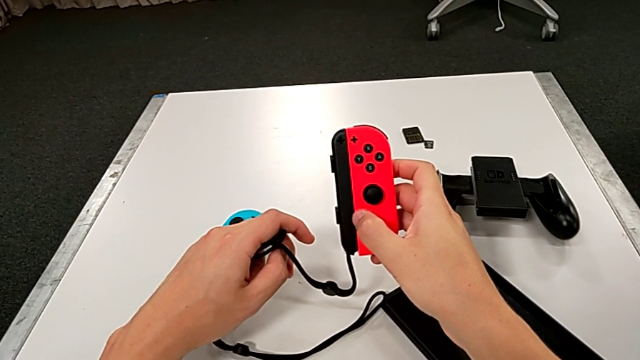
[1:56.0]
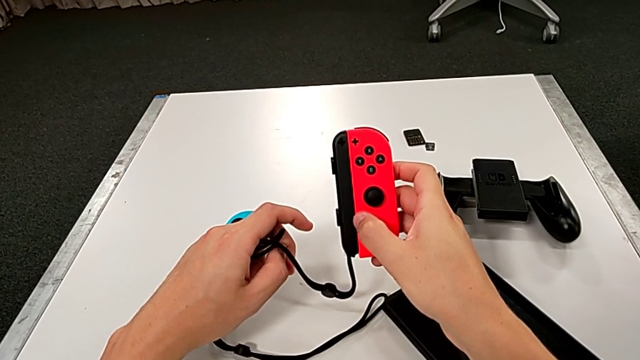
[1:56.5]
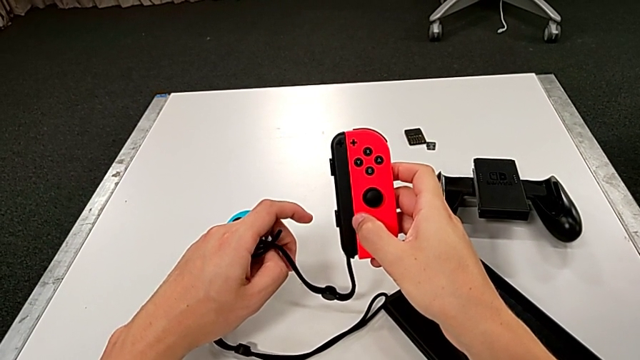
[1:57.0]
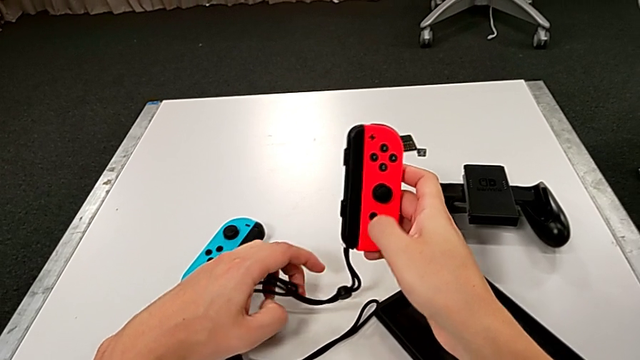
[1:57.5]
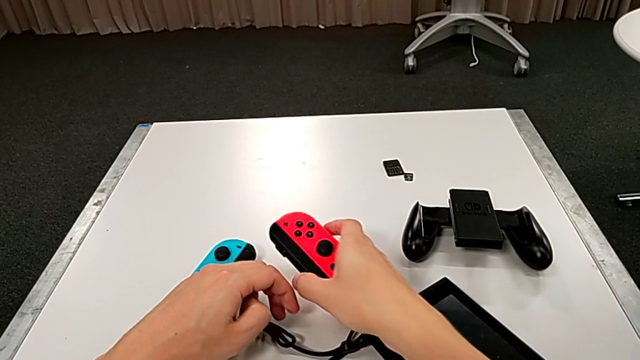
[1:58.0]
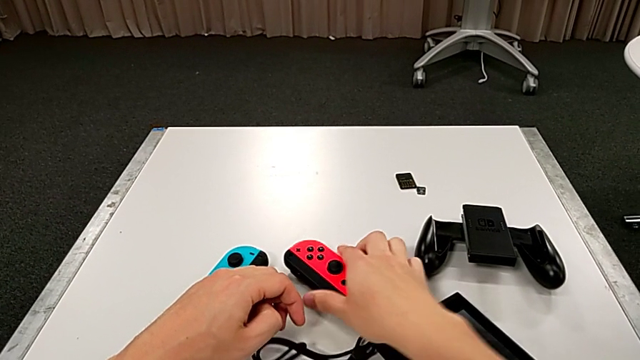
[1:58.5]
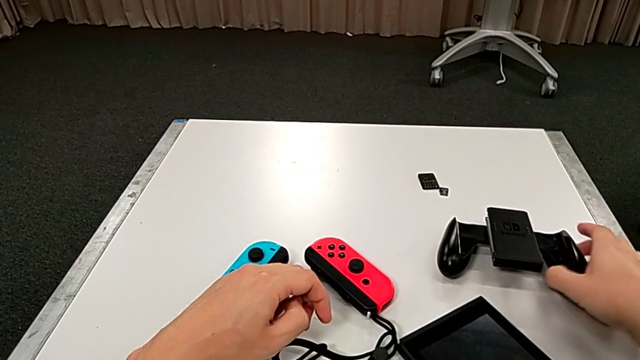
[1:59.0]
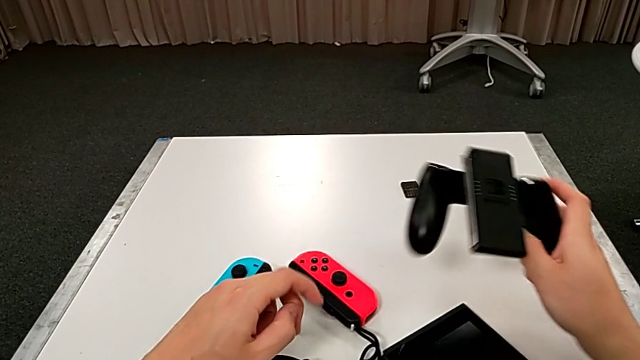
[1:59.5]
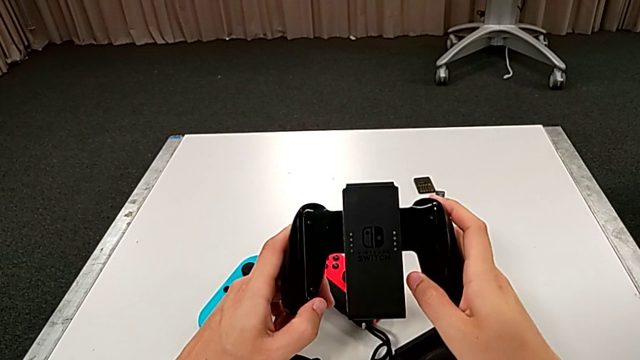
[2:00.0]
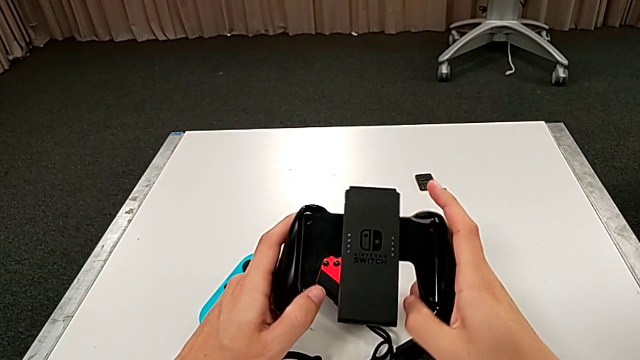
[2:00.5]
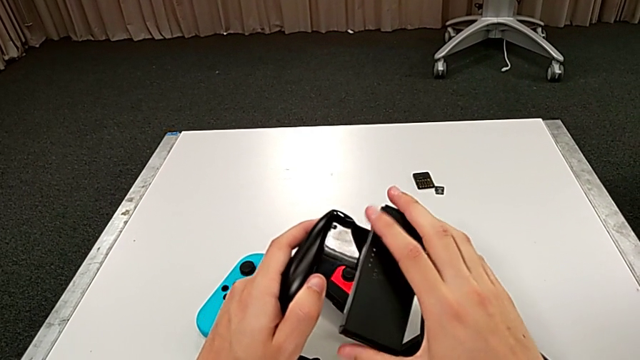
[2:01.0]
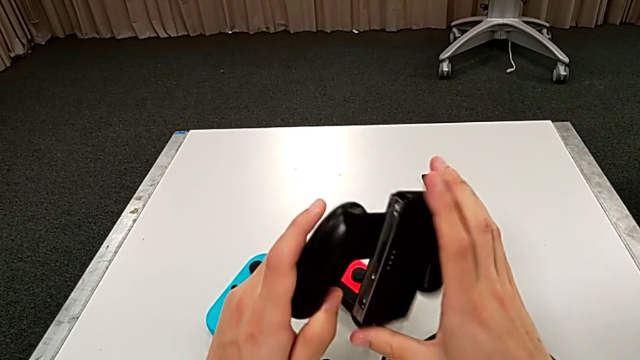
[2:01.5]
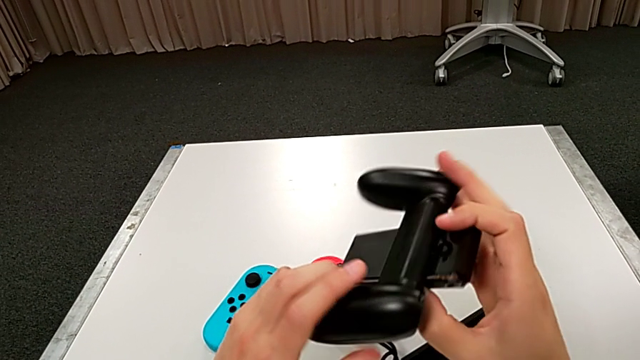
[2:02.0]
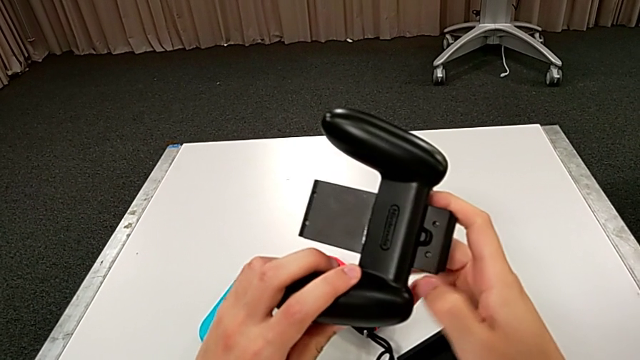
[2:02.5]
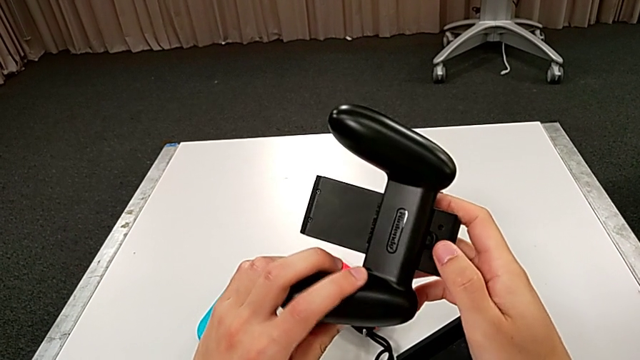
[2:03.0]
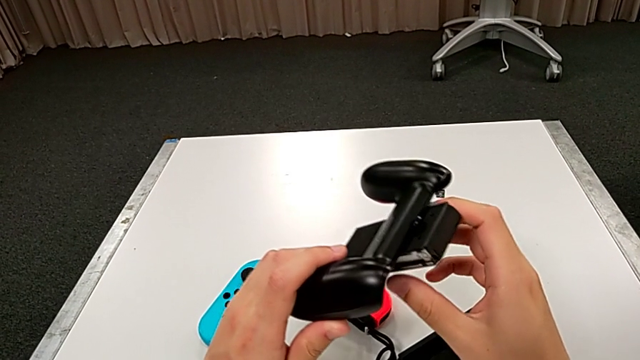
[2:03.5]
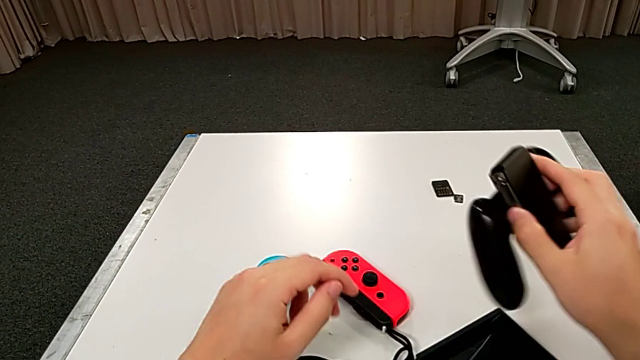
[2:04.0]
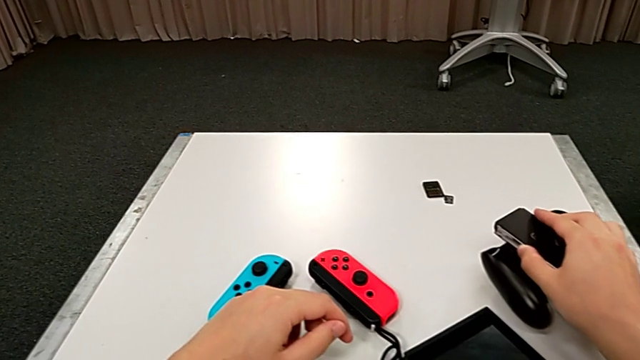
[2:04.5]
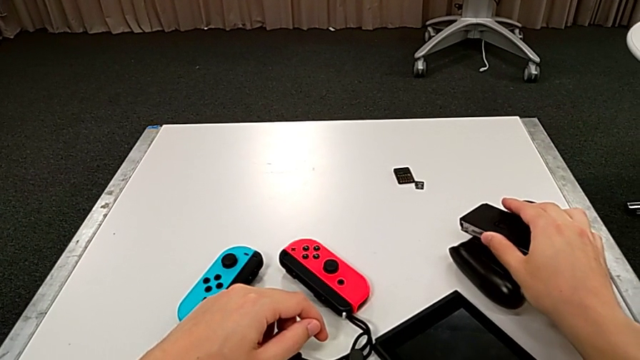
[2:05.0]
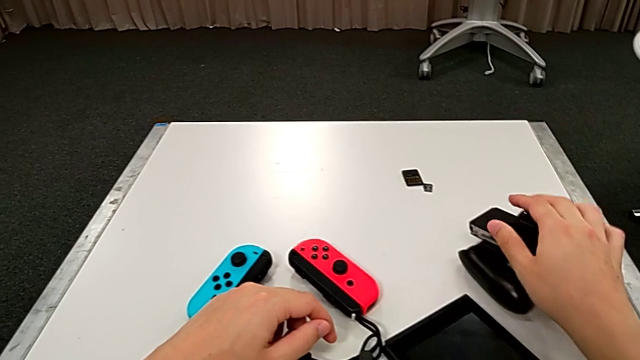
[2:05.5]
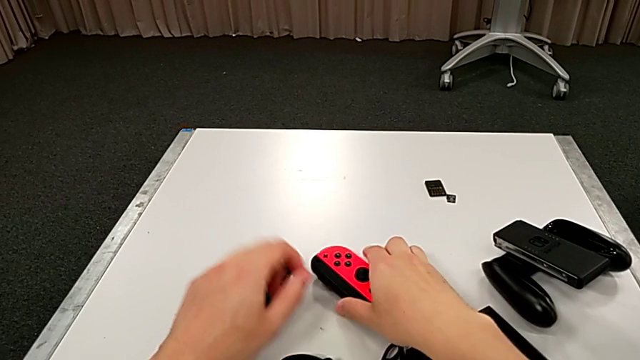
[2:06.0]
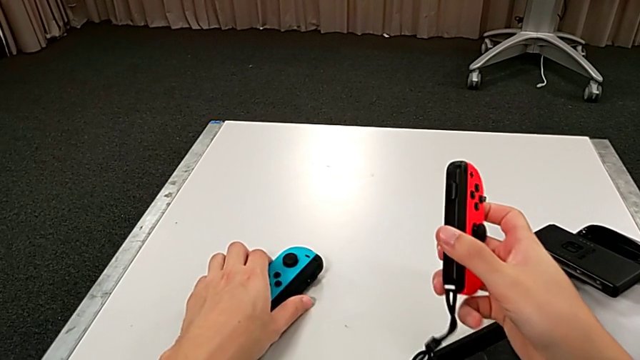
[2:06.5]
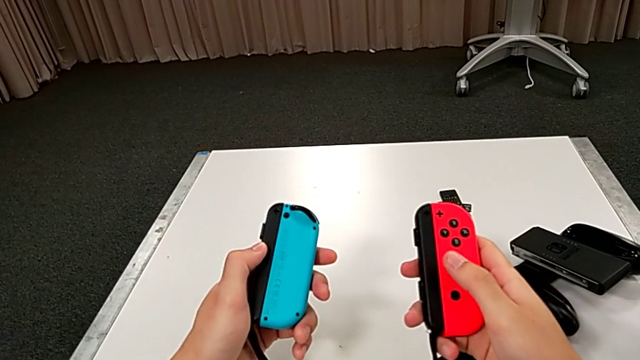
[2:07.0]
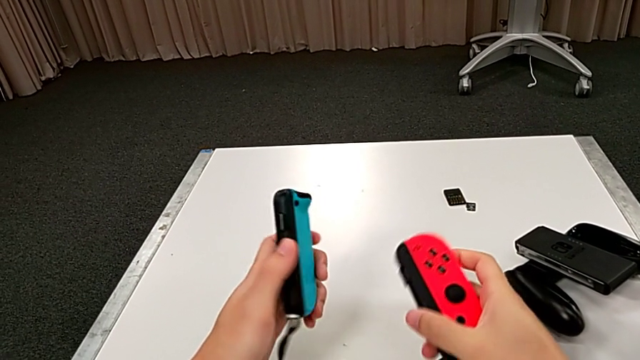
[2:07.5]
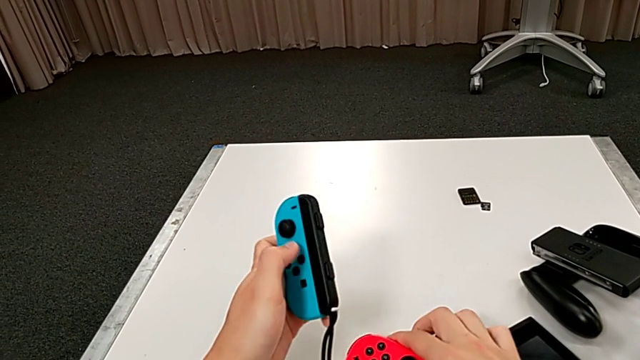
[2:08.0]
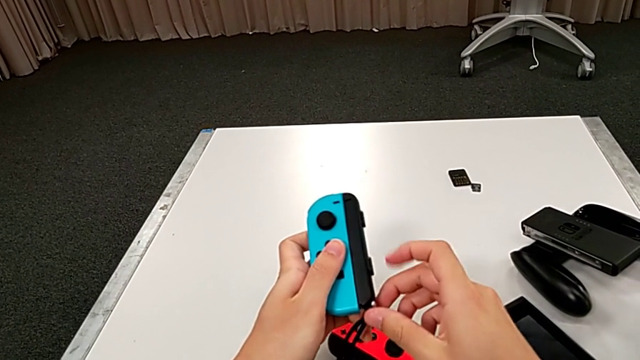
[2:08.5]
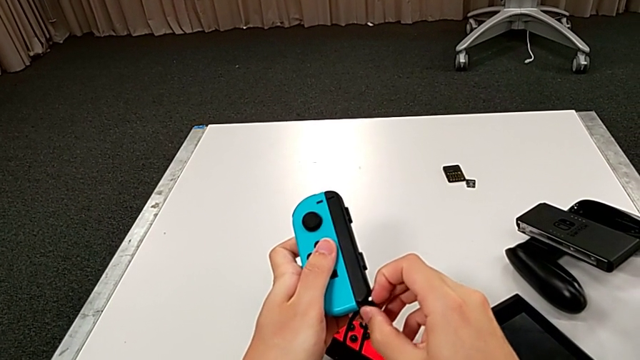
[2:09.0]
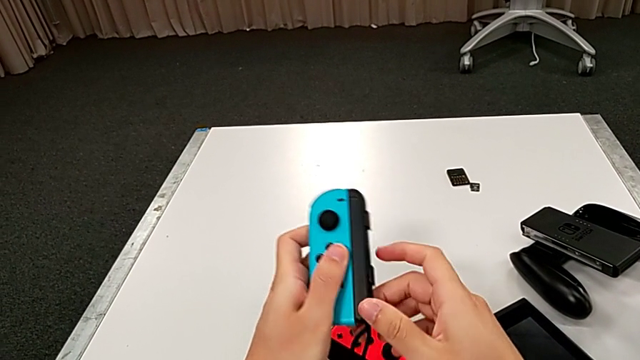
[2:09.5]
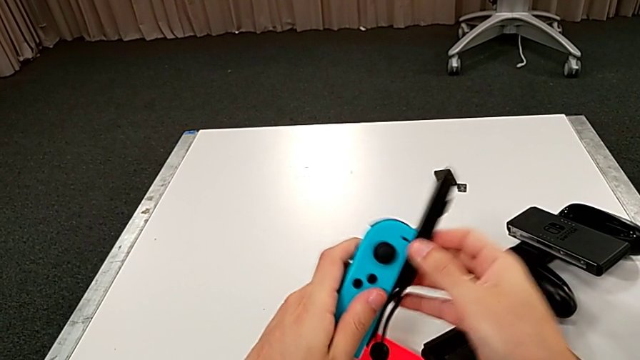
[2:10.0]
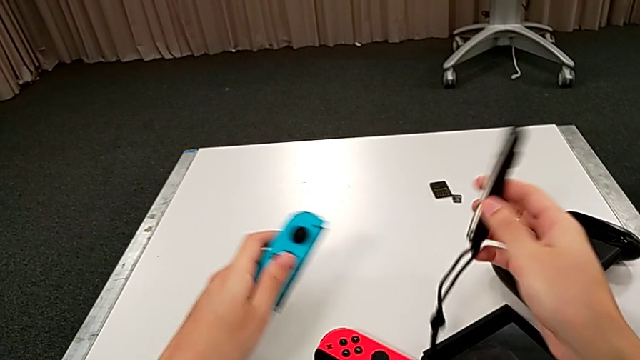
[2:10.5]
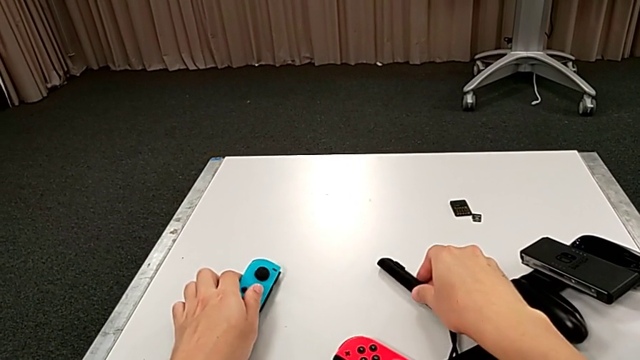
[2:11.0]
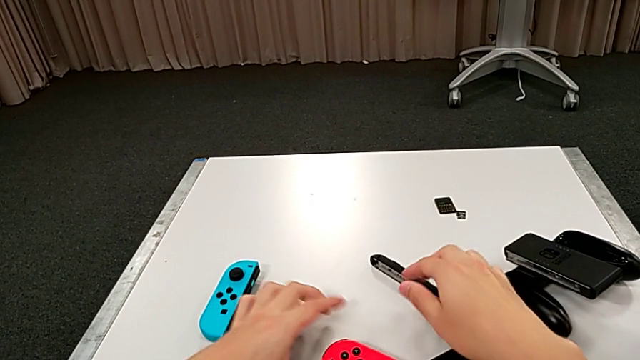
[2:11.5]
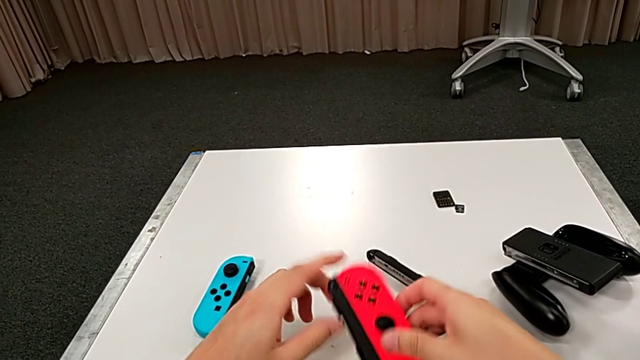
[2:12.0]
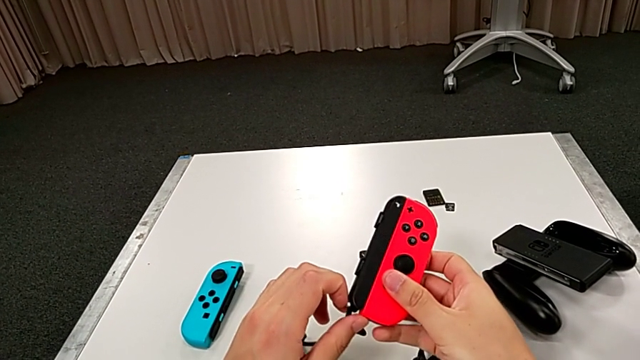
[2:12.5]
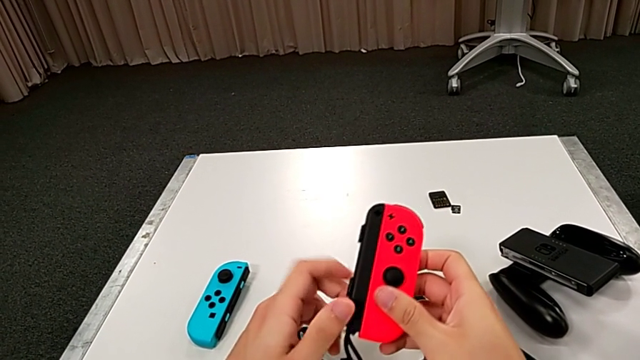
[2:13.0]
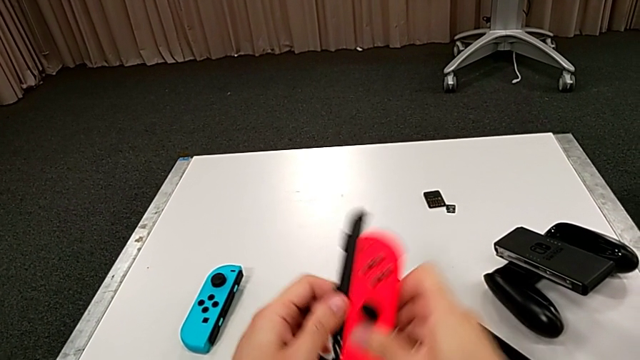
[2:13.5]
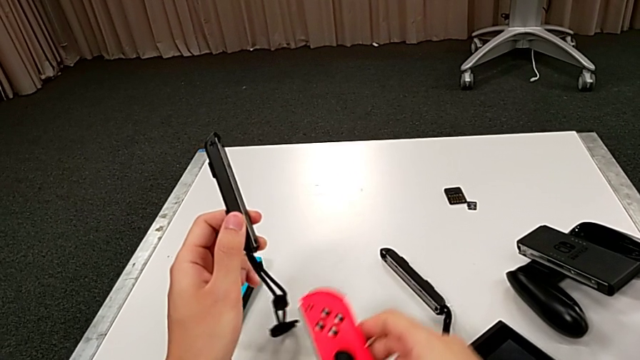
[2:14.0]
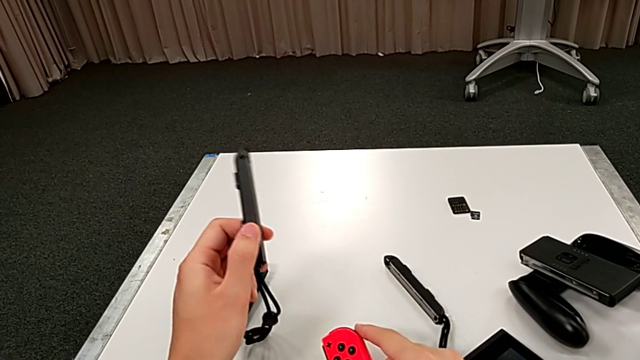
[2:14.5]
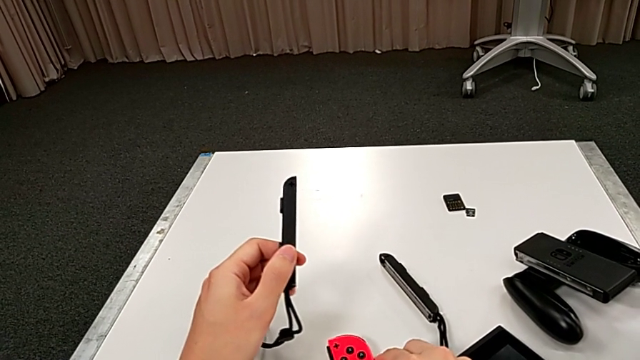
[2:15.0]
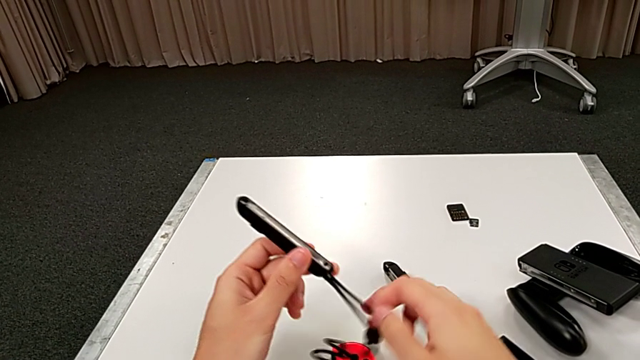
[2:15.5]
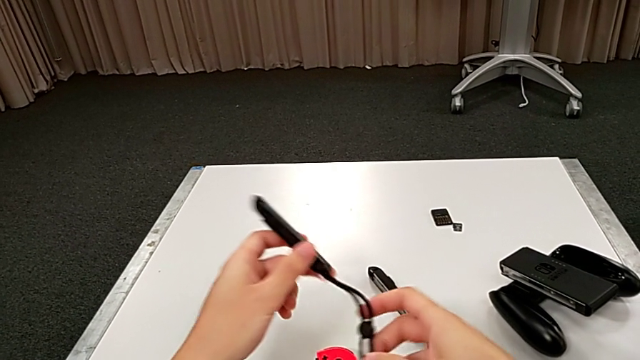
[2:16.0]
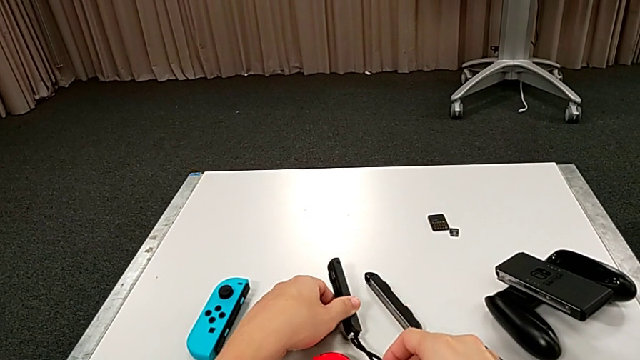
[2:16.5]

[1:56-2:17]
The camera wearer is assembling the Joy-Con controller and the Joy-Con strap. They place the Joy-Con controller, grab the comfort grip, inspect it, place it, grab the Joy-Con controller, unlock the Joy-Con strap lock, place the first Joy-Con strap, place the blue Joy-Con controller, lift the red Joy-Con controller, unlock the Joy-Con strap lock, withdraw the second Joy-Con strap, place the red Joy-Con controller and place the second Joy-Con strap.
